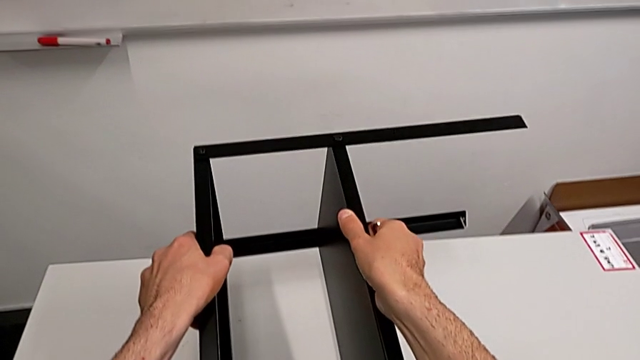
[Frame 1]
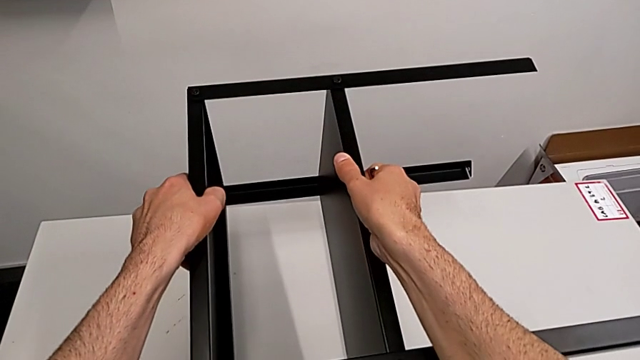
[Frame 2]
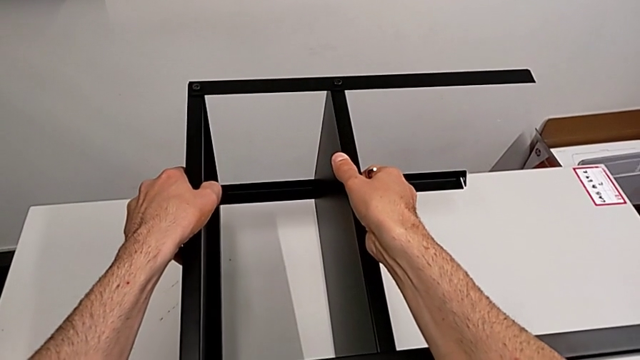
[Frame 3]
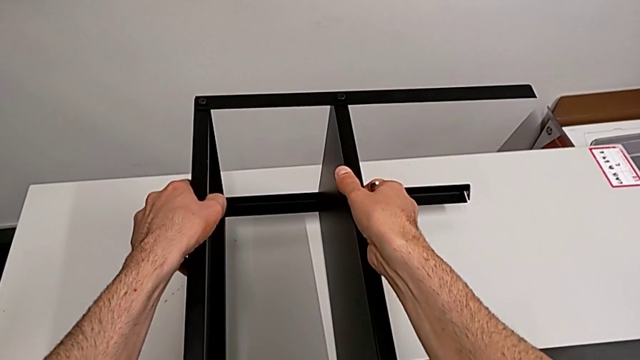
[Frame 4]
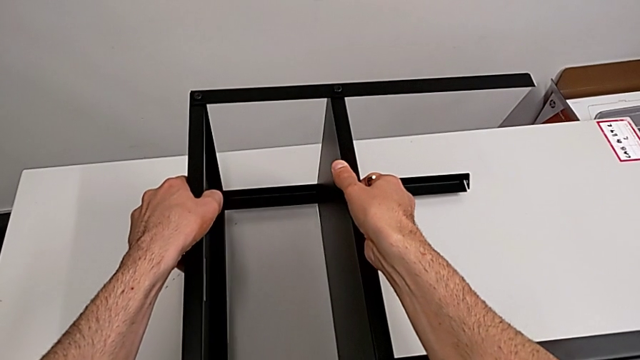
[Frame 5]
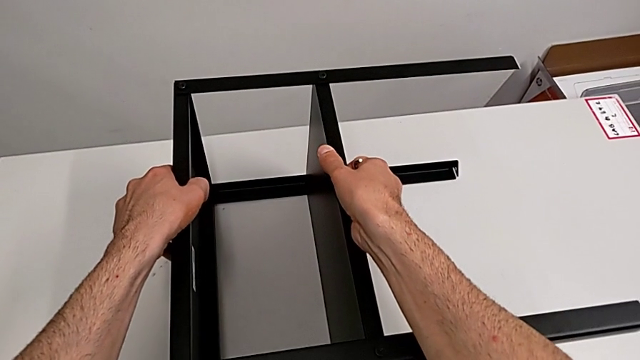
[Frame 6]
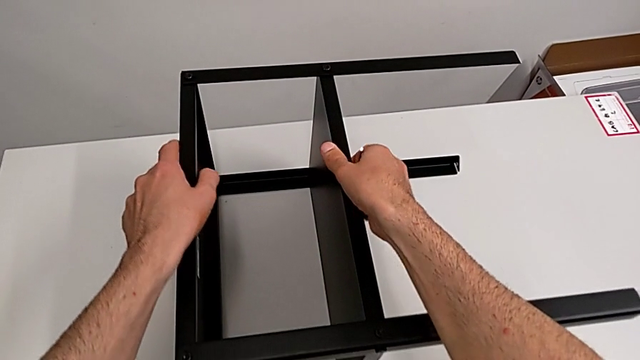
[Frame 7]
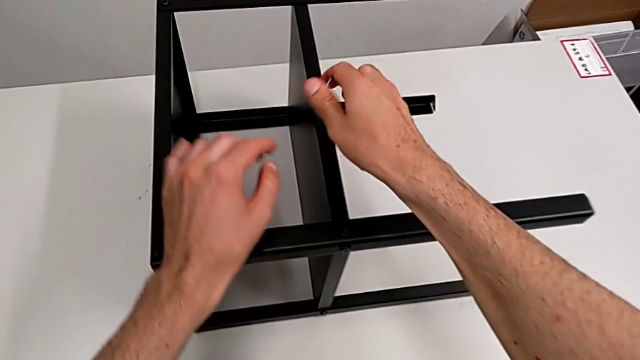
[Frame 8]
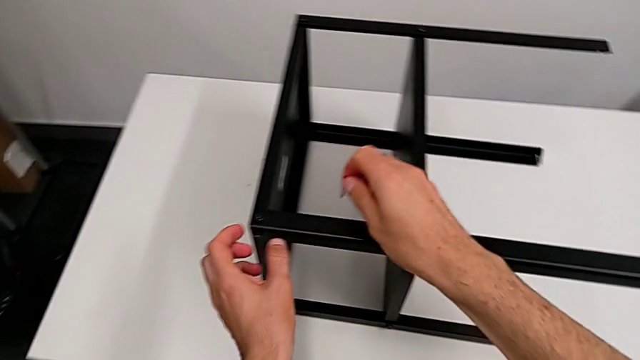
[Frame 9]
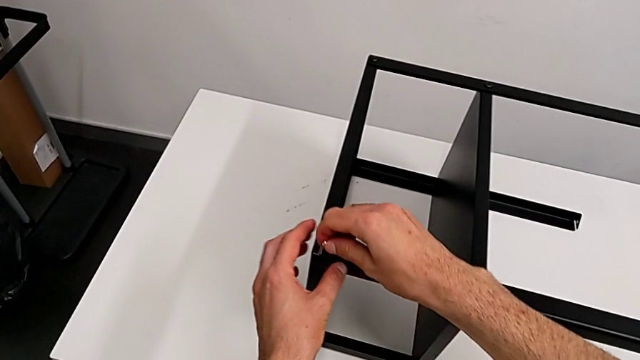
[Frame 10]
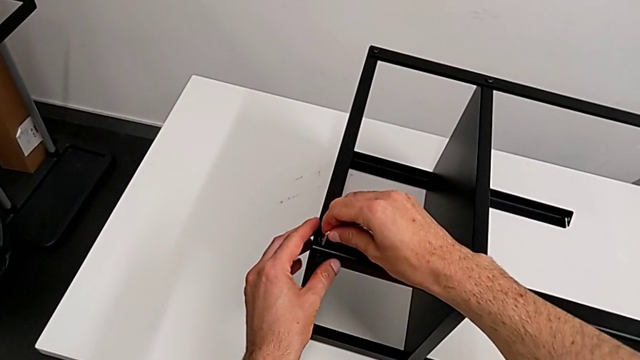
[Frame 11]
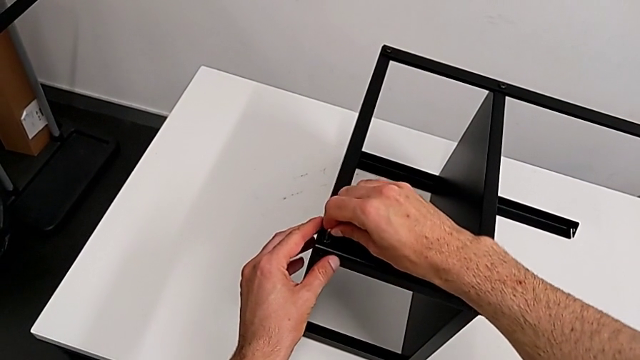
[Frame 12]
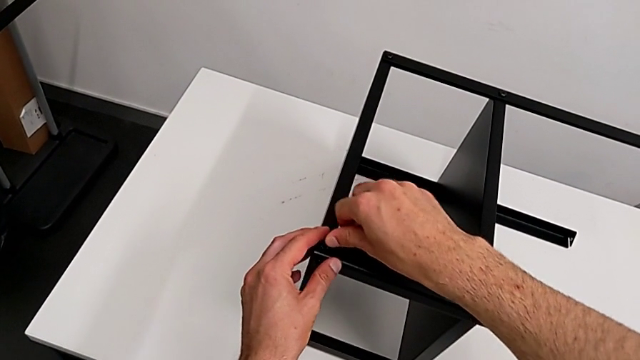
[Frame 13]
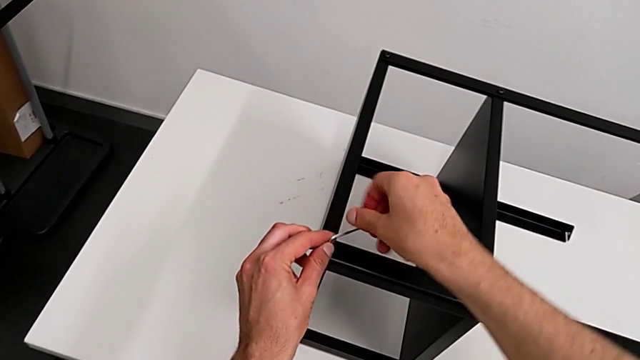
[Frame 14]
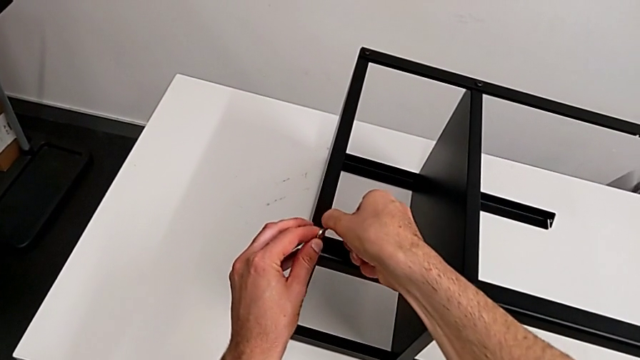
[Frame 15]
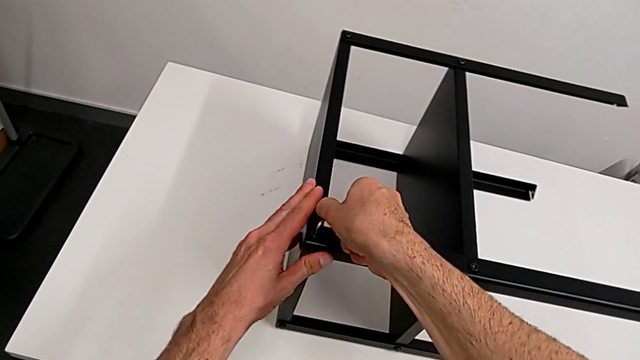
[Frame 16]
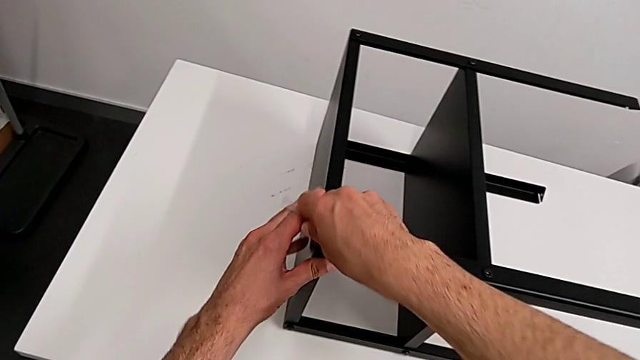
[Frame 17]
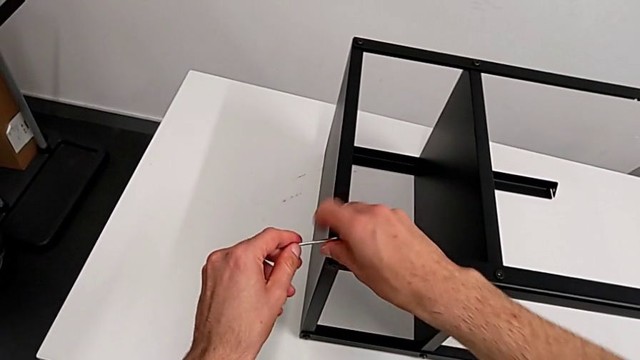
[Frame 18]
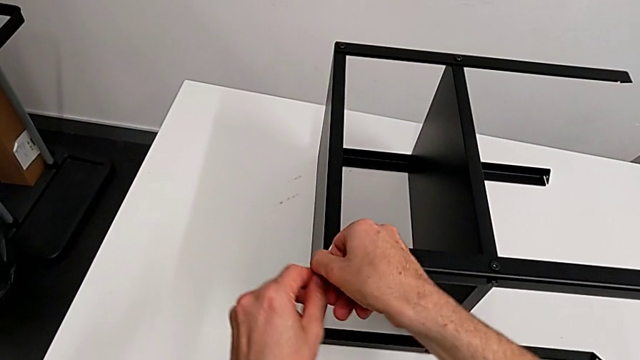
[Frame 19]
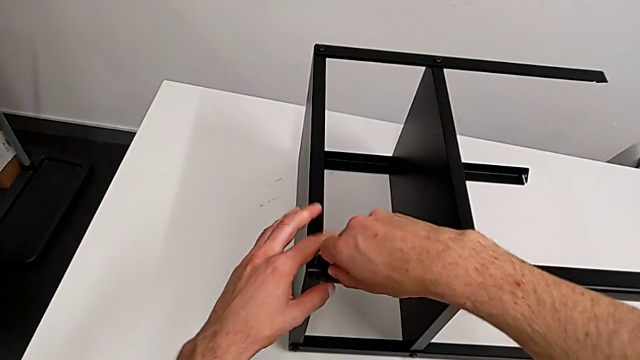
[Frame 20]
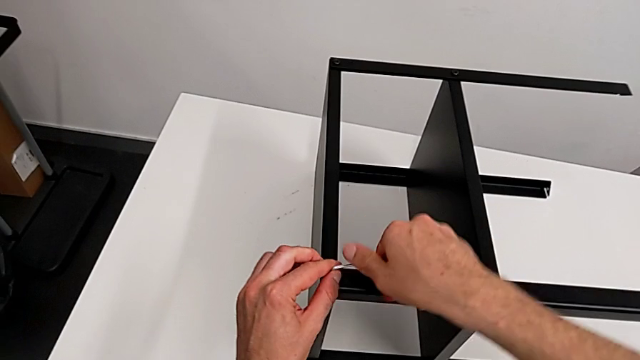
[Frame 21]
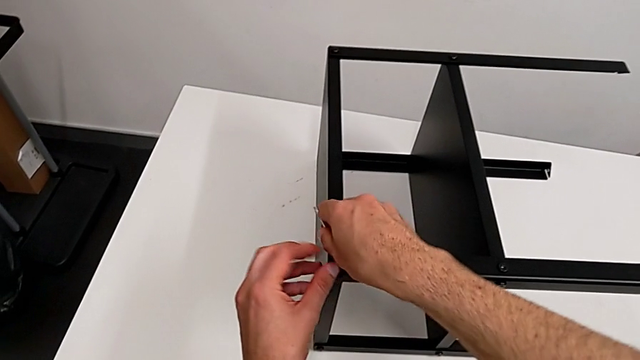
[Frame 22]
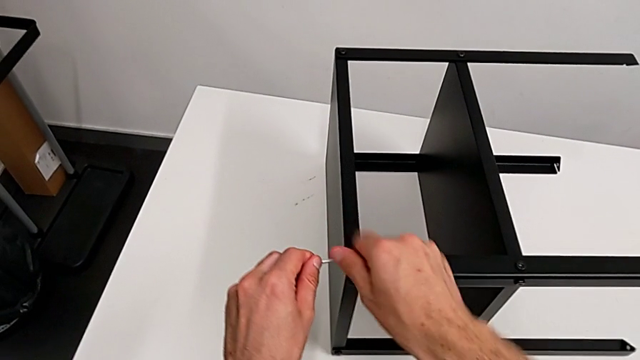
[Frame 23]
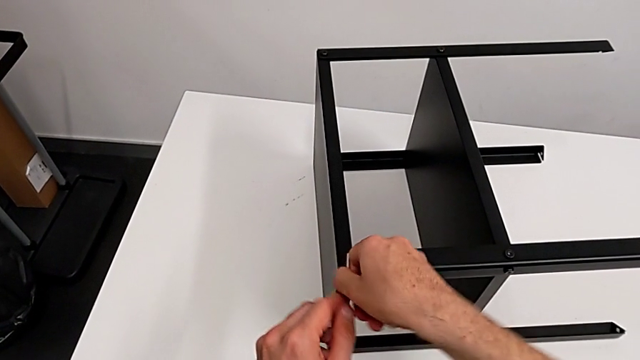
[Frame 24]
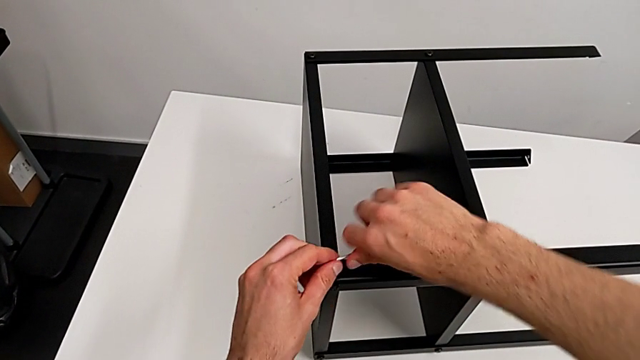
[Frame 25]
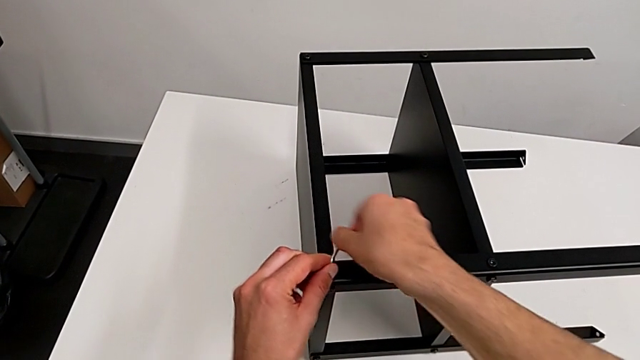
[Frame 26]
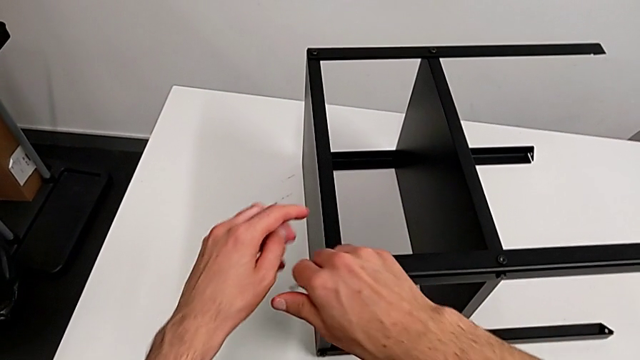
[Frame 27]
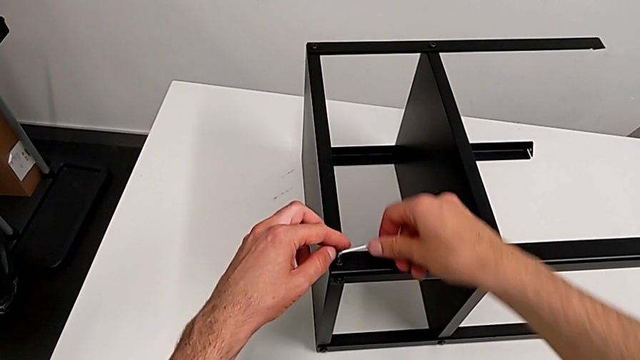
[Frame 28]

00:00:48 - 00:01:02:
The camera wearer is disassembling the top tray. They place the nightstand, insert the Allen wrench and unscrew the hex socket head.

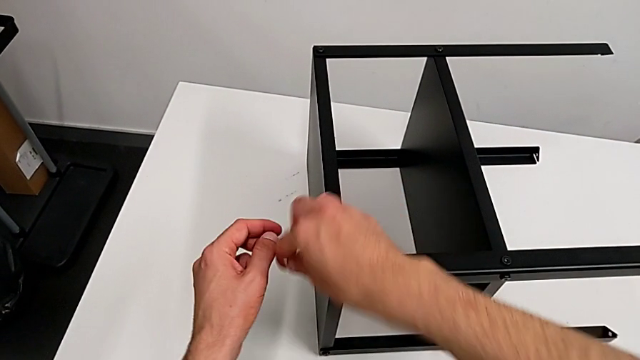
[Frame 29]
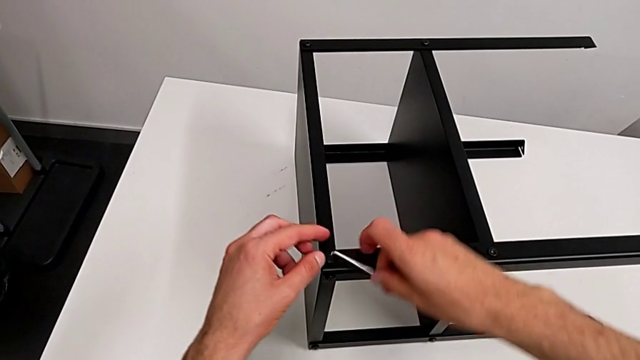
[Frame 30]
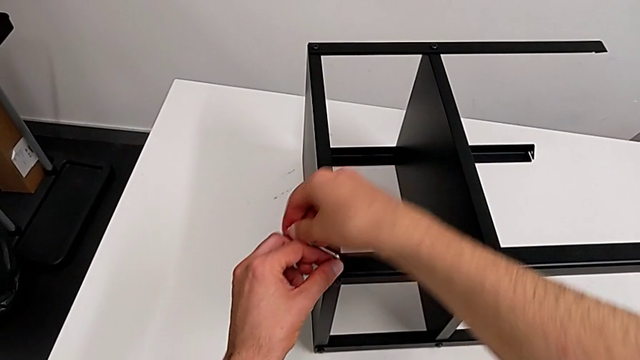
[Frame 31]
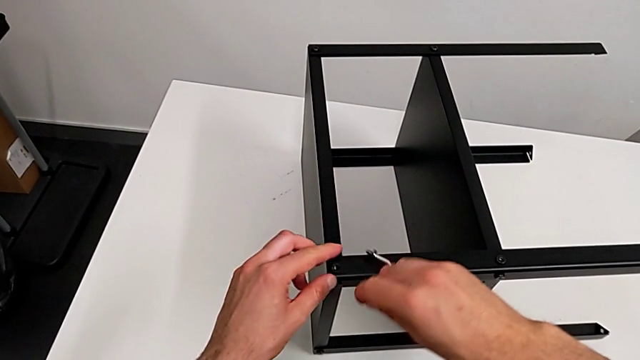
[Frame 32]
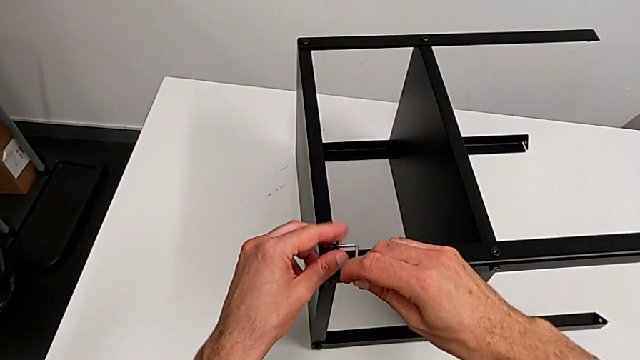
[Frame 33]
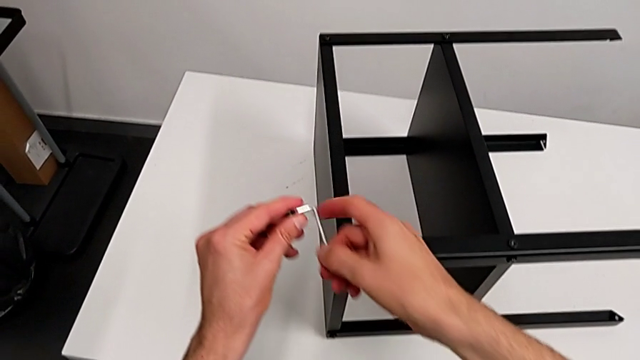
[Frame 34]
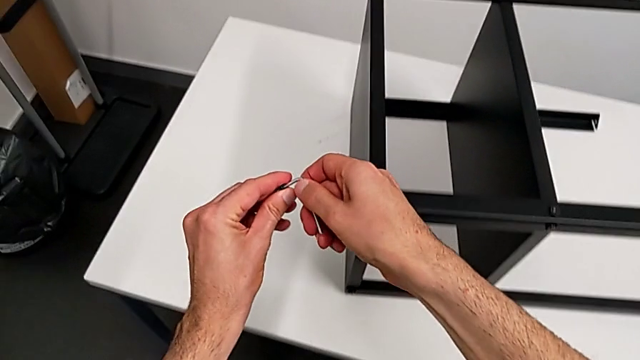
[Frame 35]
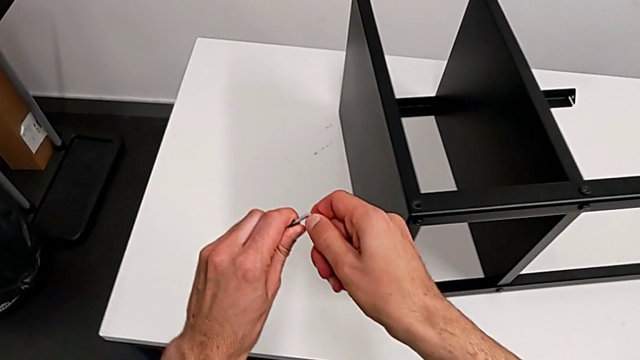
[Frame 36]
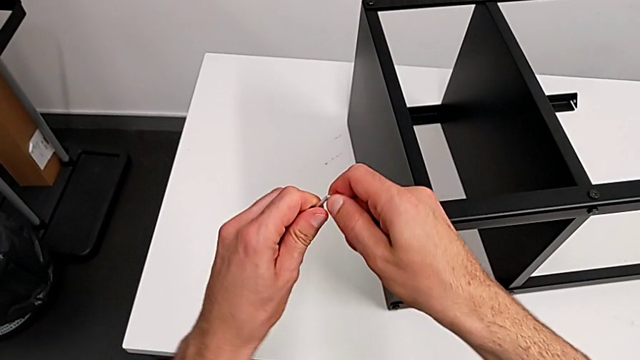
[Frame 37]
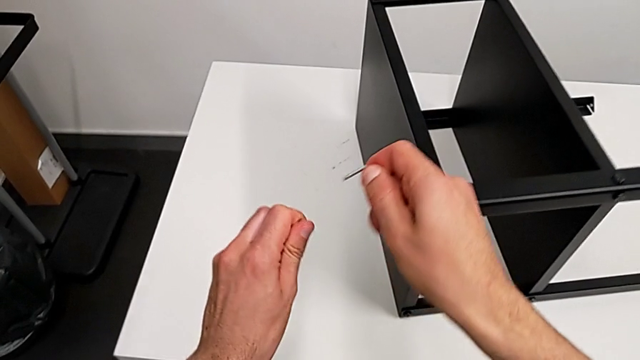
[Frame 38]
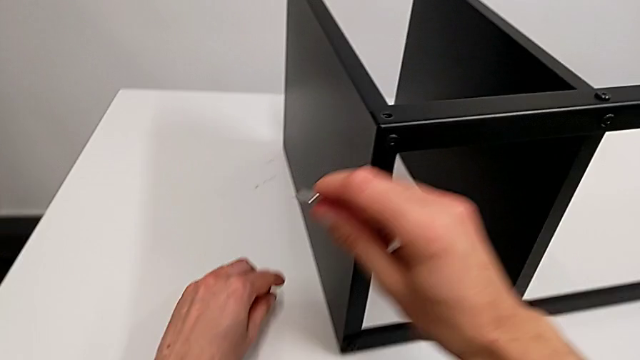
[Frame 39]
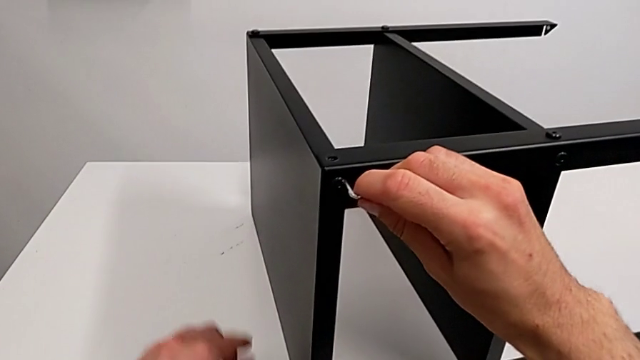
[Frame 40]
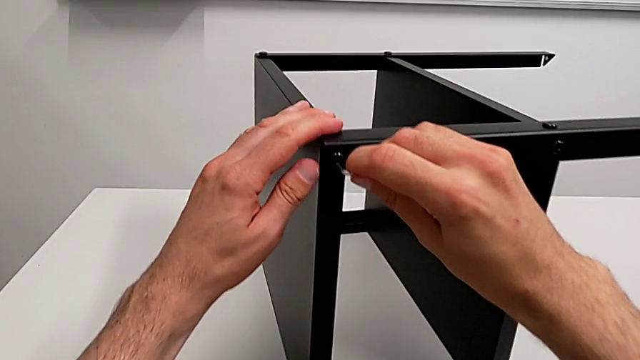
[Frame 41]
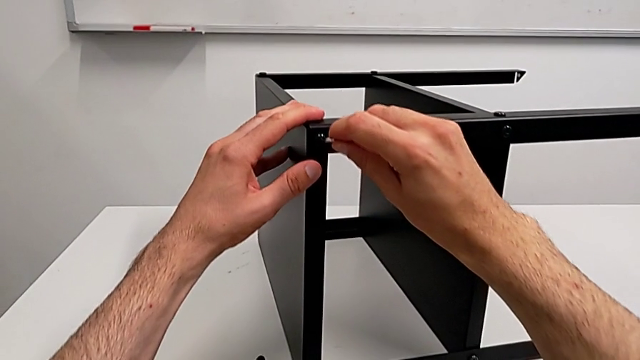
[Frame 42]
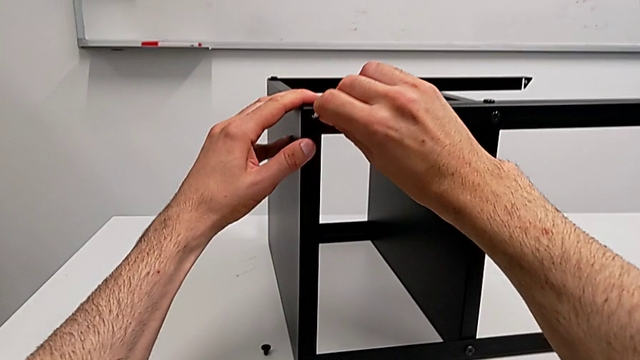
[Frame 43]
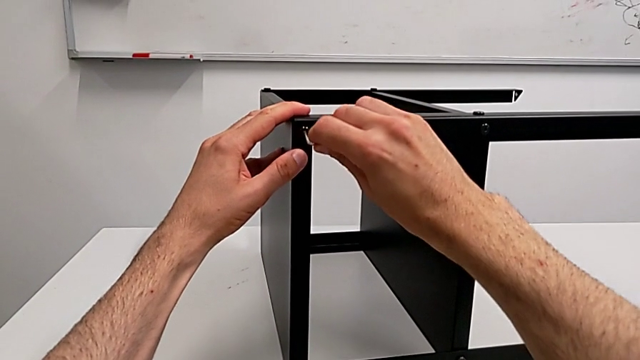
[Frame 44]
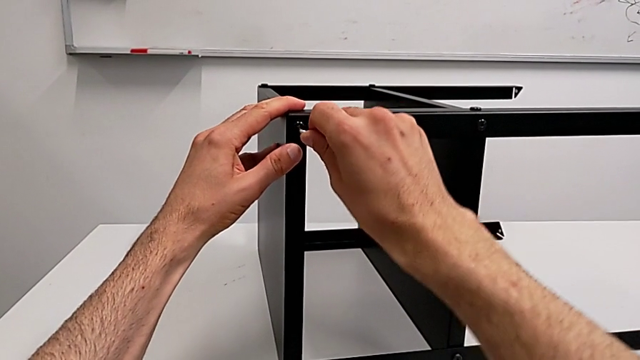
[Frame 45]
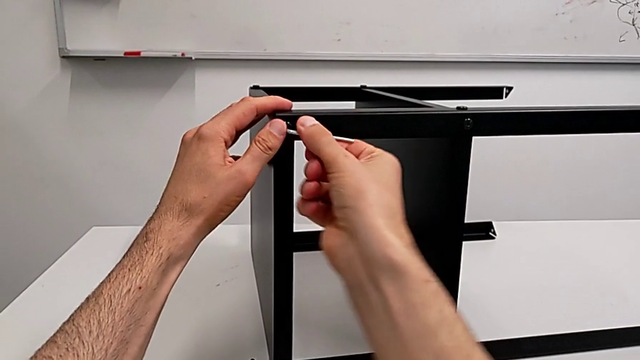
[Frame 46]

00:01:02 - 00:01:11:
The camera wearer is disassembling the top tray. They disassemble the hex socket head, withdraw it, place it and insert the Allen wrench.
